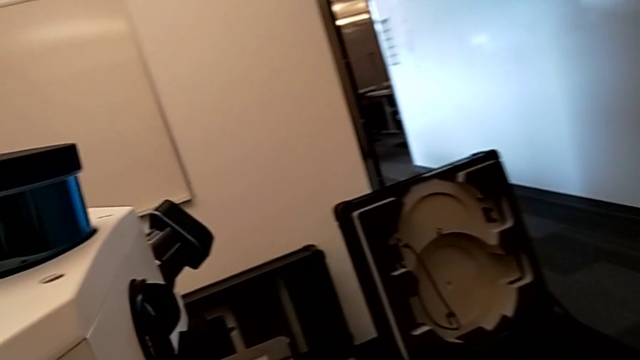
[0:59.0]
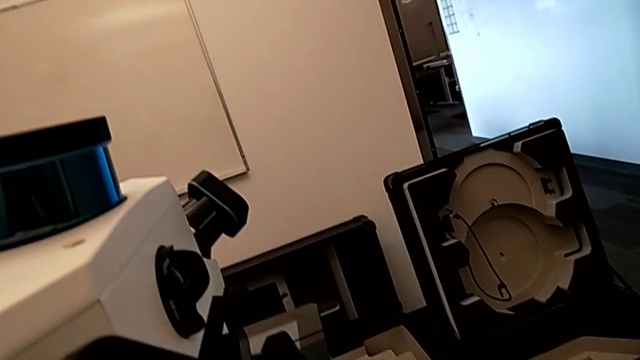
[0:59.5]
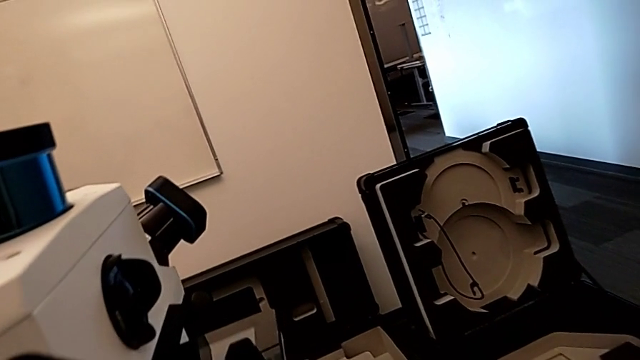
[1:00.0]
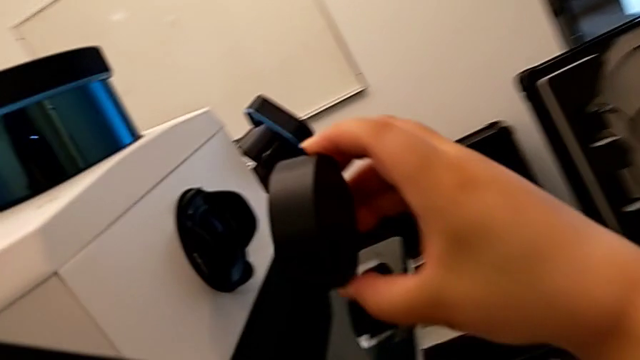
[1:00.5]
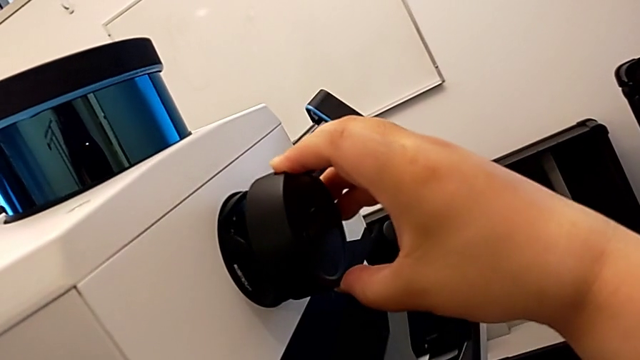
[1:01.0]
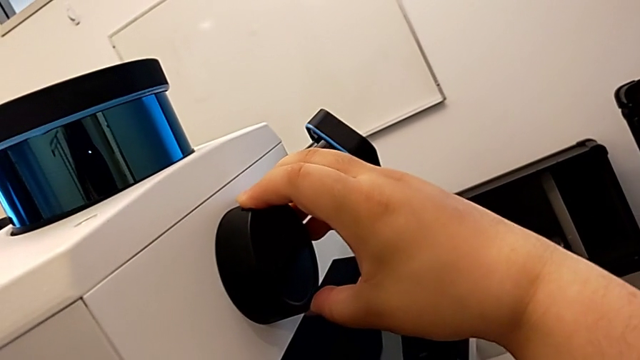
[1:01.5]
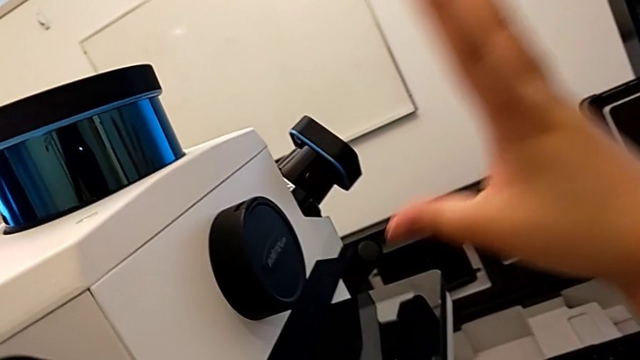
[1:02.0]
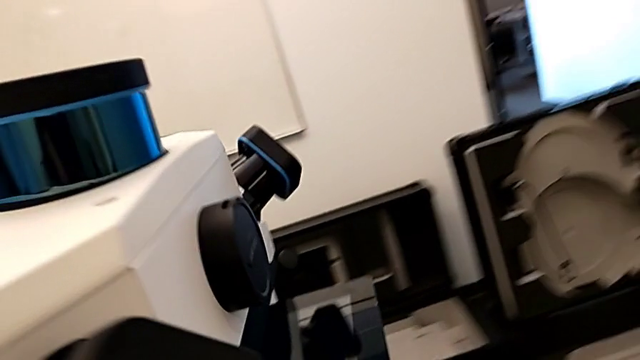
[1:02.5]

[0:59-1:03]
The camera wearer is putting all the lens caps on the camera. They place the sixth lens caps.

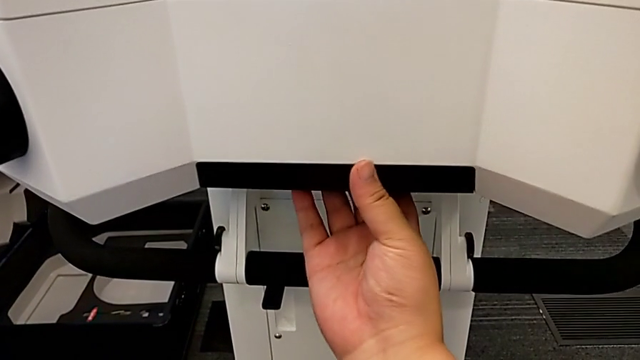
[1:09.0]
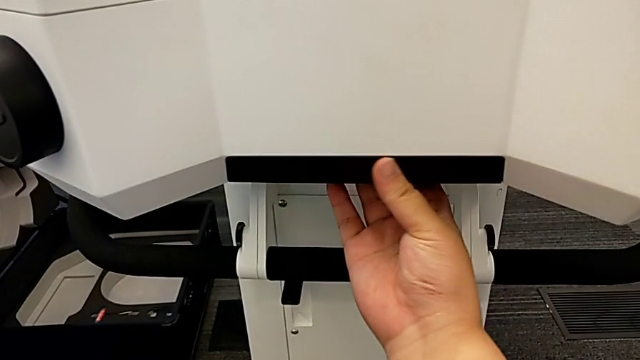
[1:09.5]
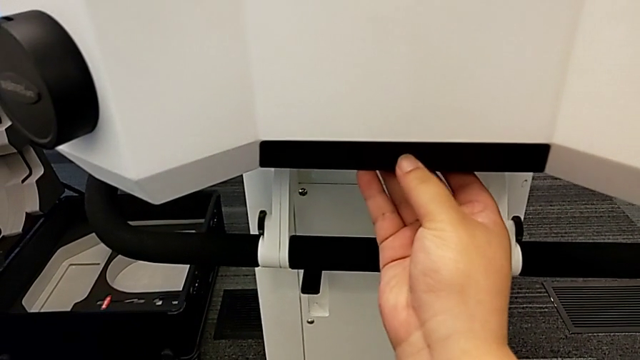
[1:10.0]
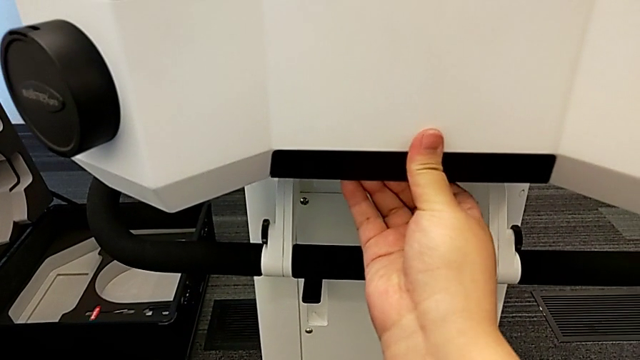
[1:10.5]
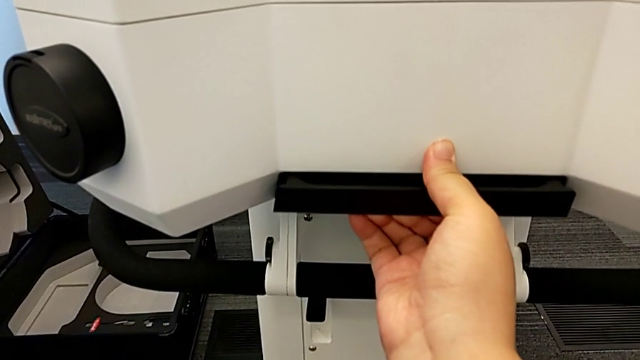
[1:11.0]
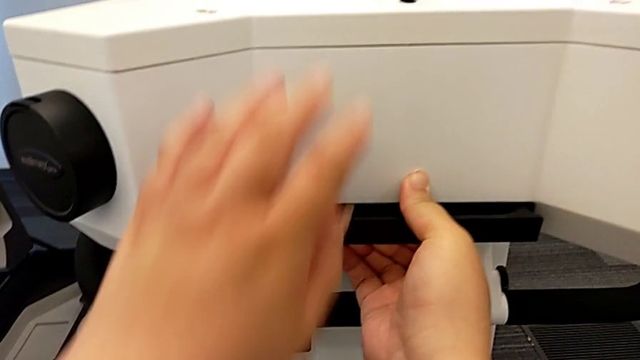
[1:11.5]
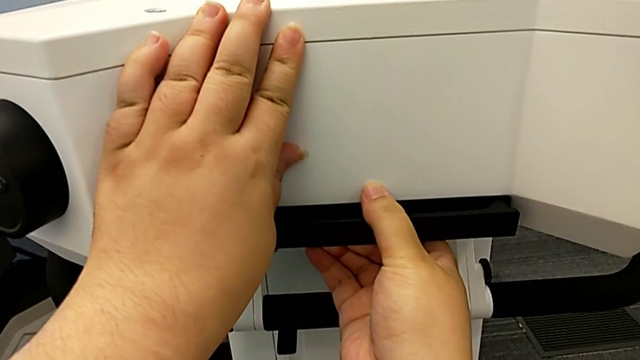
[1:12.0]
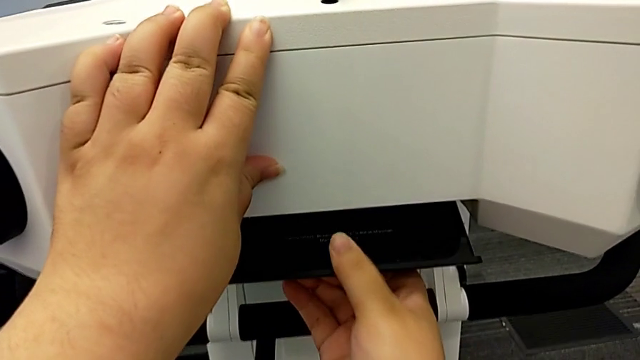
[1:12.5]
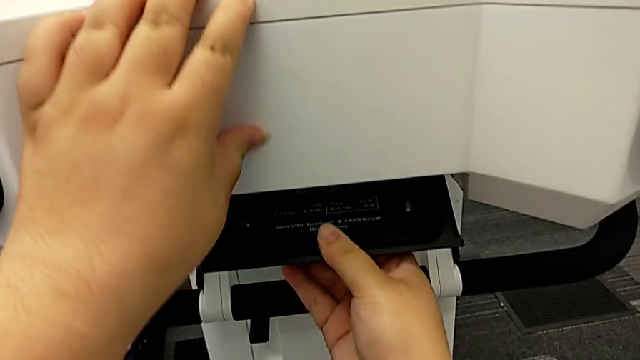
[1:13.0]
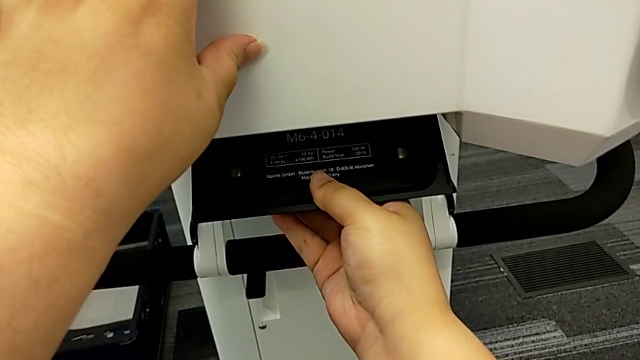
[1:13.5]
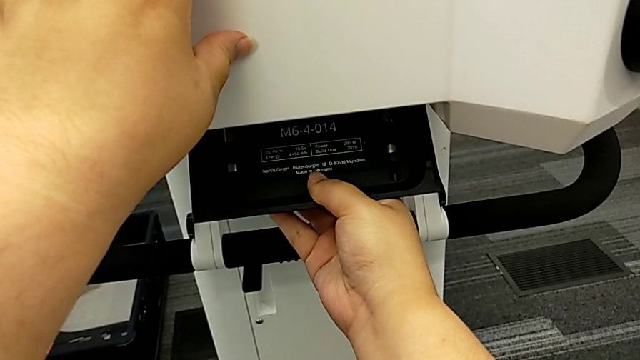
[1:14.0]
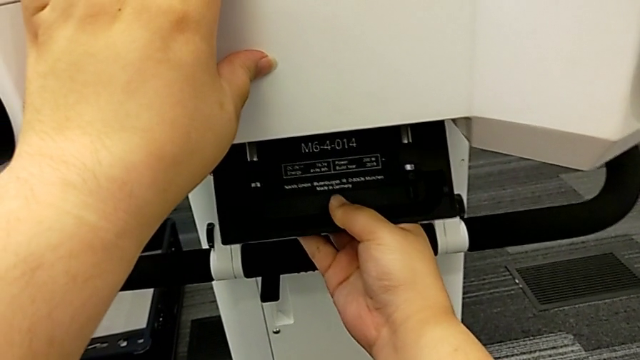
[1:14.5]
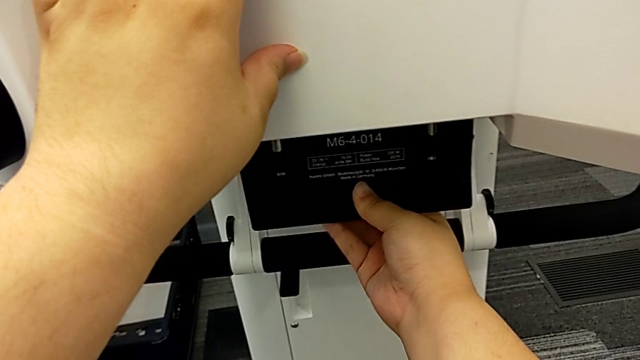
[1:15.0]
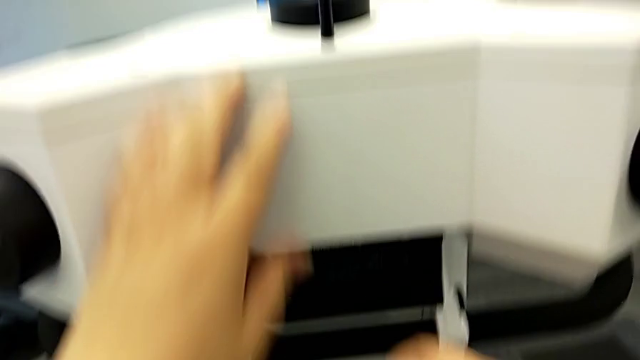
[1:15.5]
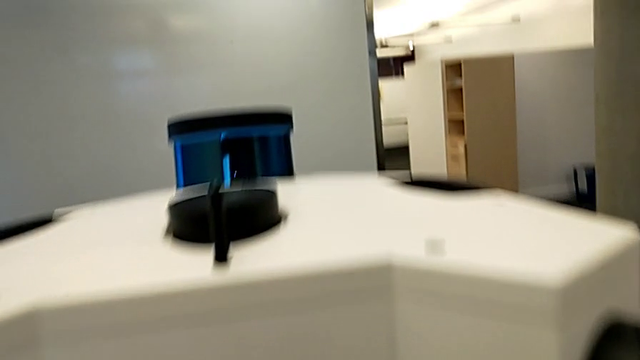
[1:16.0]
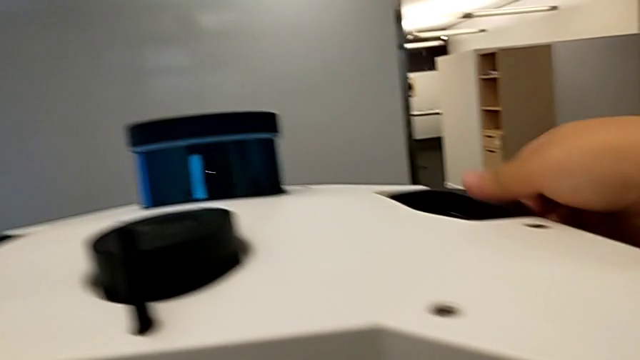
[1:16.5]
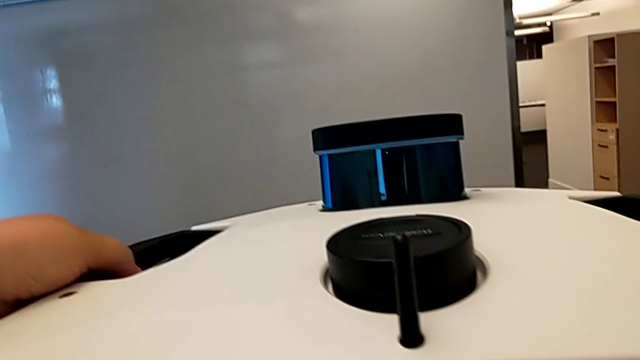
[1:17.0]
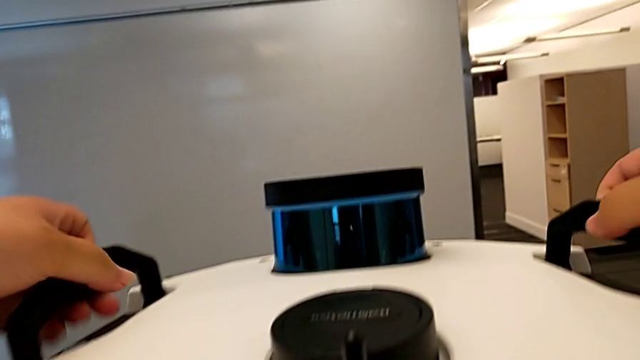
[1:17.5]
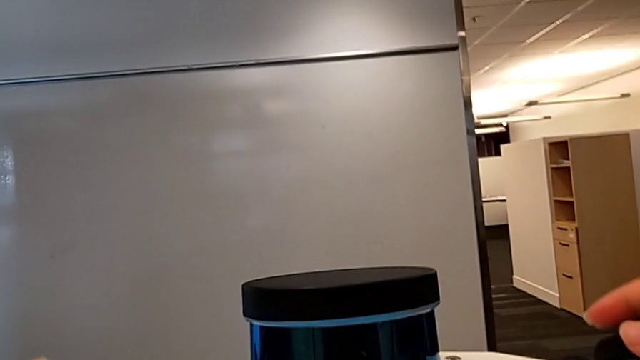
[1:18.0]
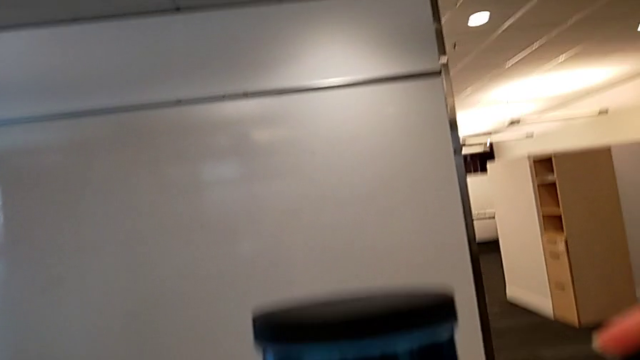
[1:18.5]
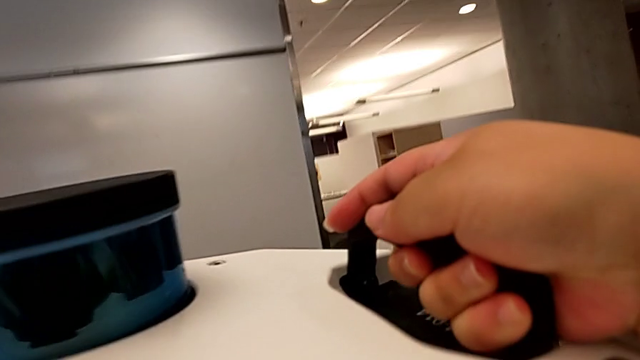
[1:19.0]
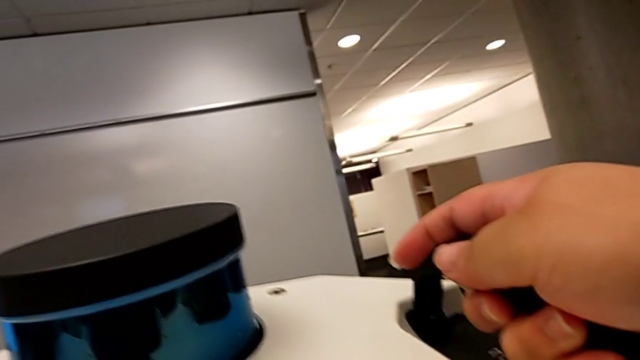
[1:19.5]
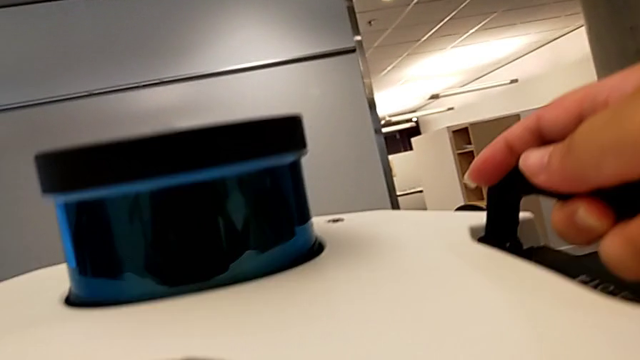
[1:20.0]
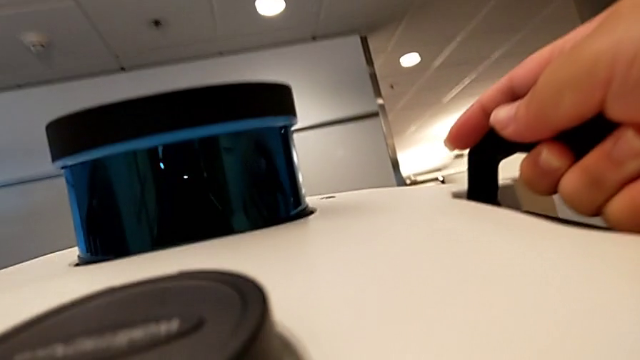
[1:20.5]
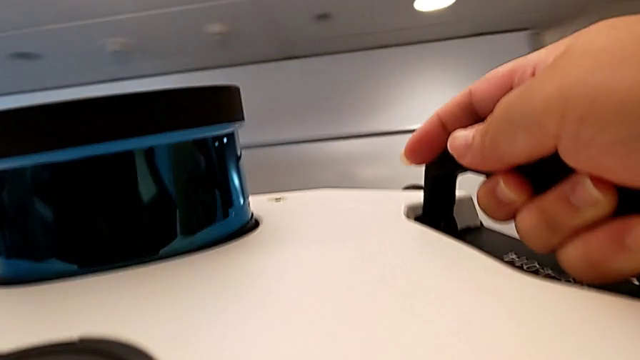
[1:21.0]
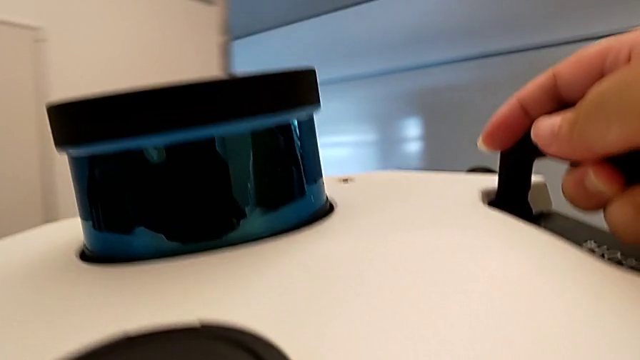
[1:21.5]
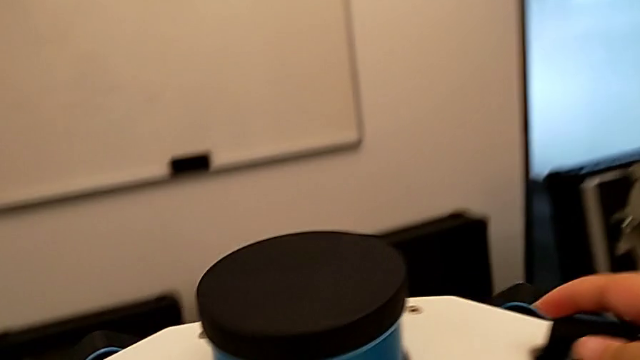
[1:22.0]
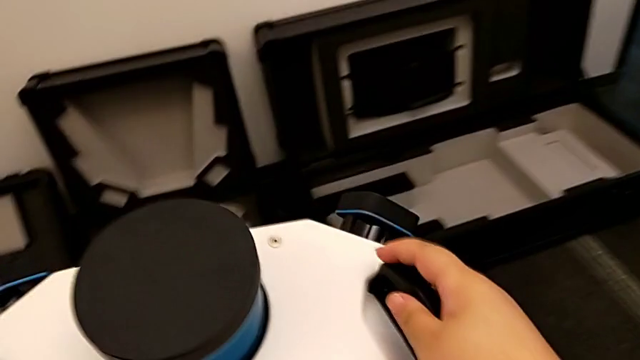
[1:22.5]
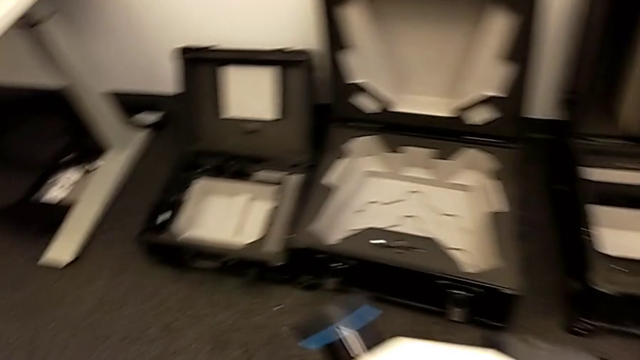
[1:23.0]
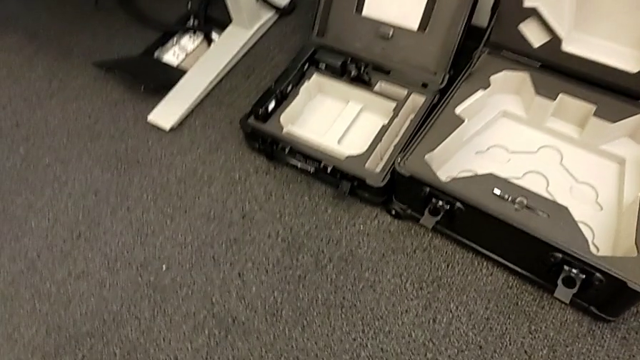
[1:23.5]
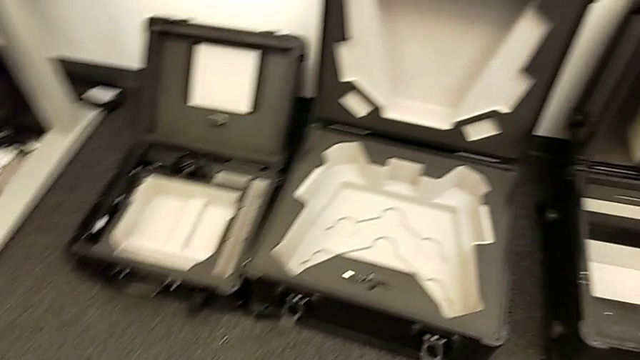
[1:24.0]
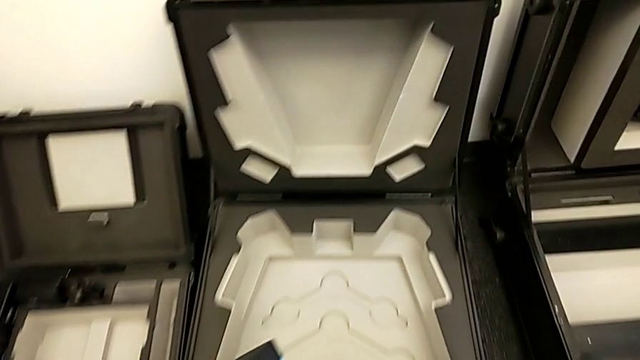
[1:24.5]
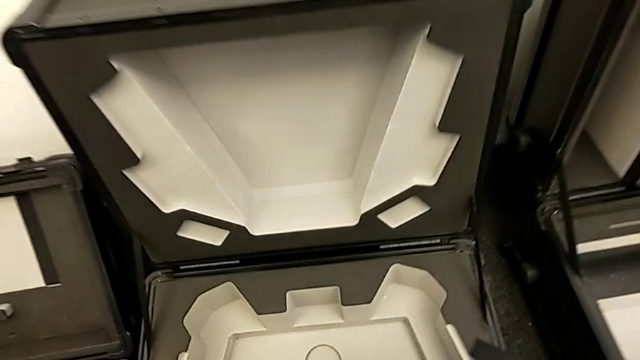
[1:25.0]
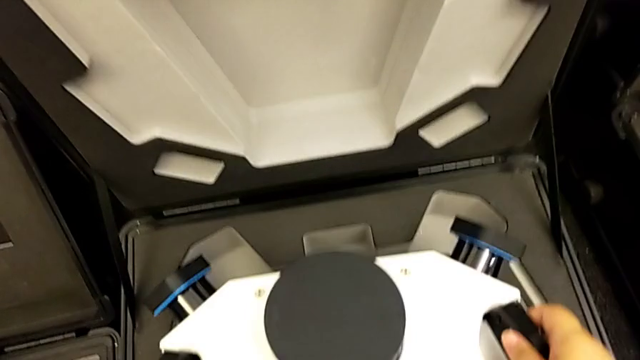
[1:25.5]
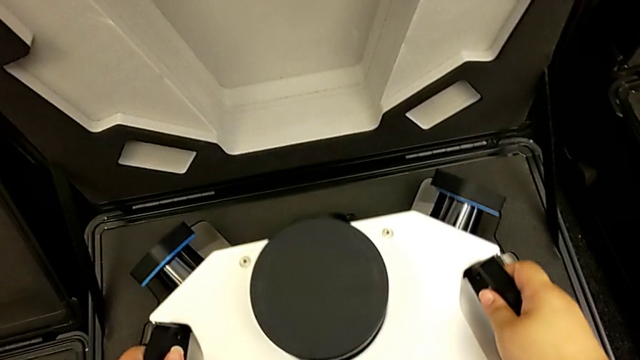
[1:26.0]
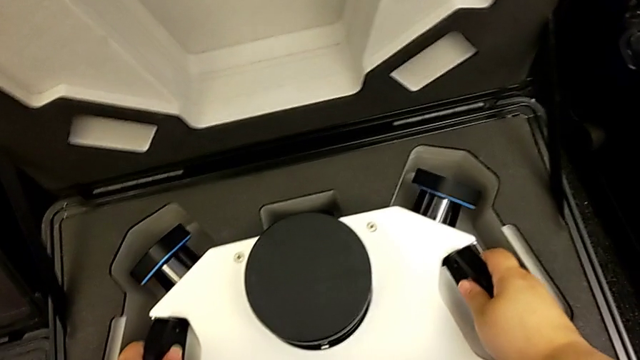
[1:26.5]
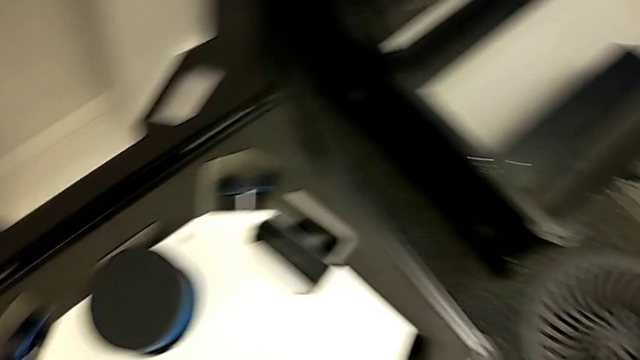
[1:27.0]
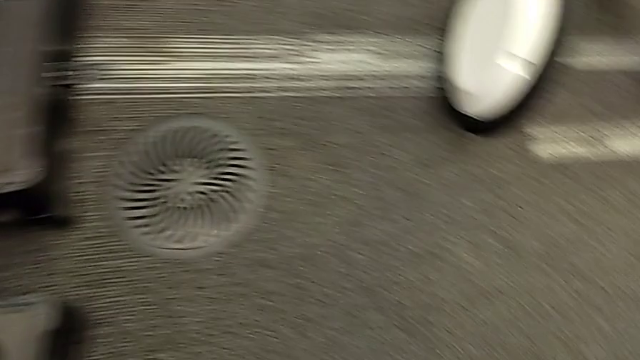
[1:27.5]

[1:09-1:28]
The camera wearer is putting the M6 head into the box. They grab the M6 head, pull the M6 head lock, open the M6 head, grab the handle, lift it, lift the M6 head, place the box and place the M6 head.
